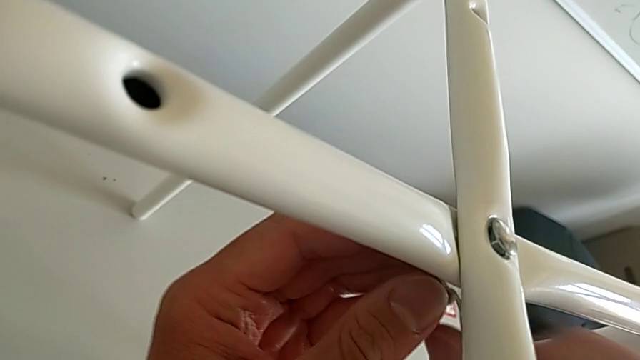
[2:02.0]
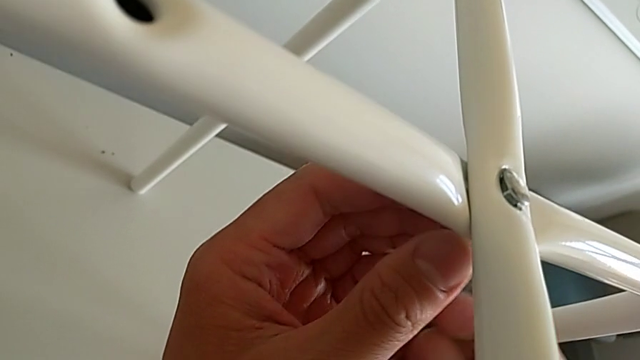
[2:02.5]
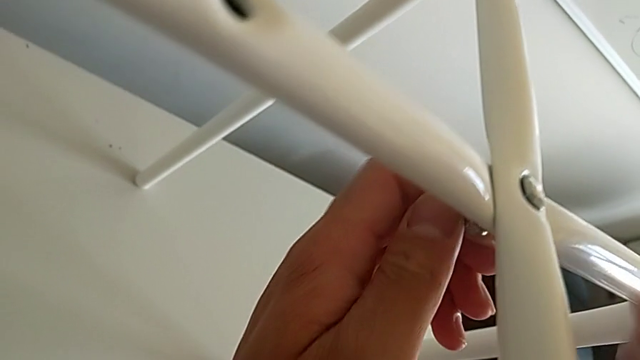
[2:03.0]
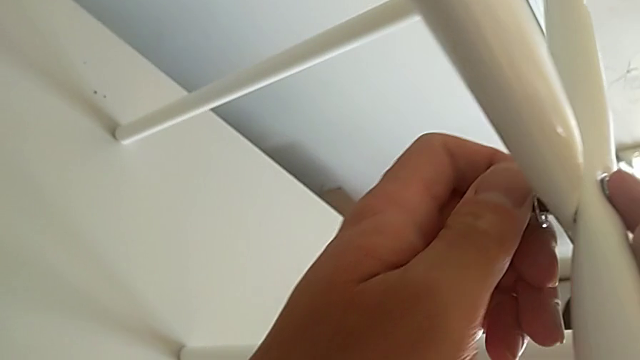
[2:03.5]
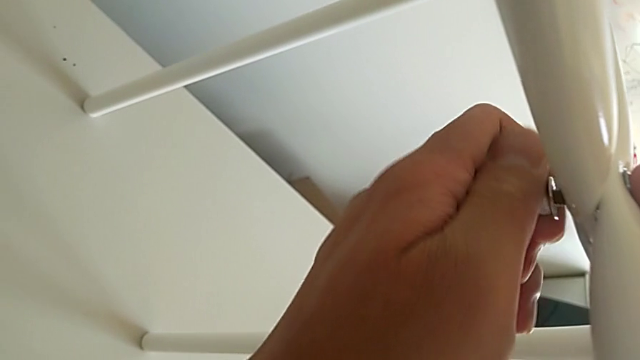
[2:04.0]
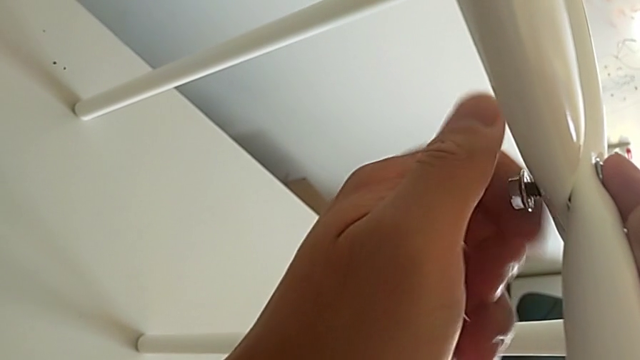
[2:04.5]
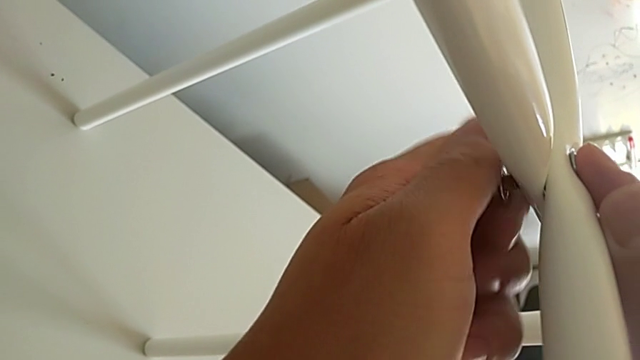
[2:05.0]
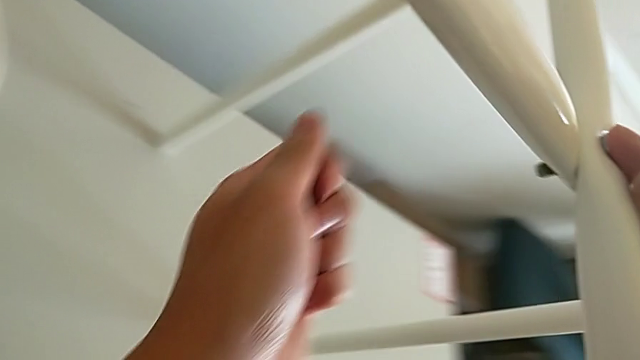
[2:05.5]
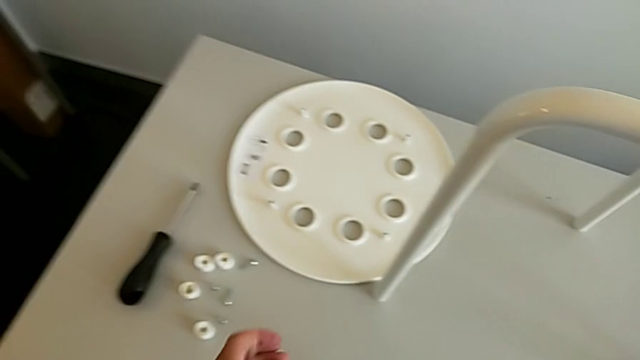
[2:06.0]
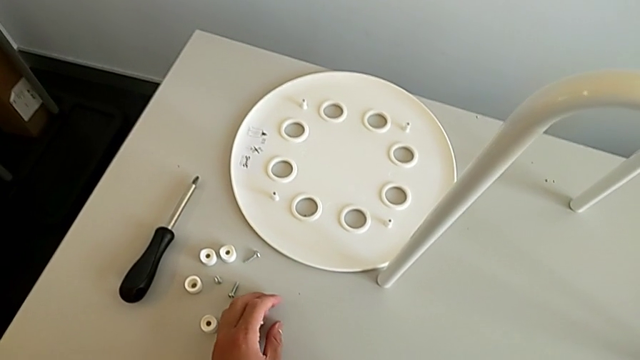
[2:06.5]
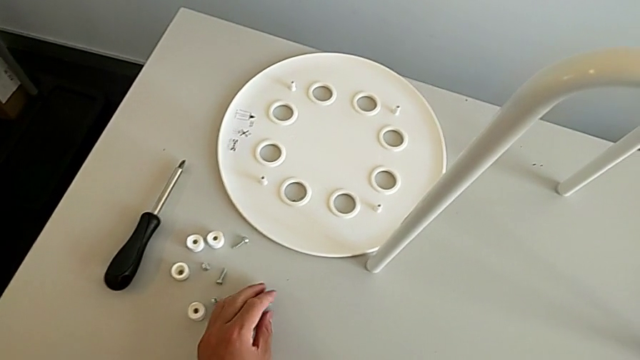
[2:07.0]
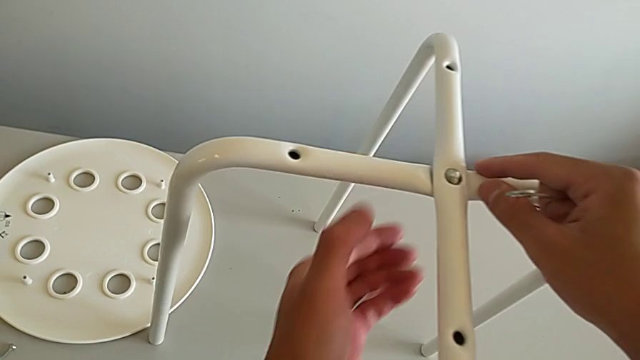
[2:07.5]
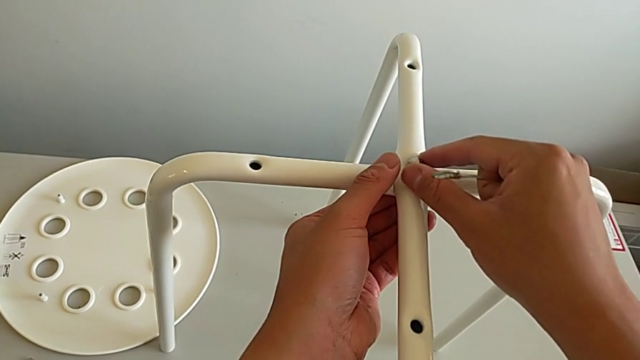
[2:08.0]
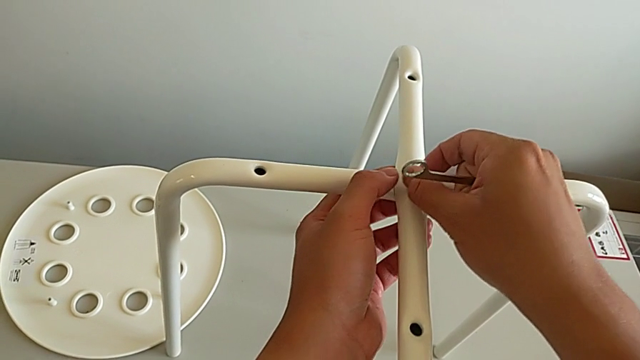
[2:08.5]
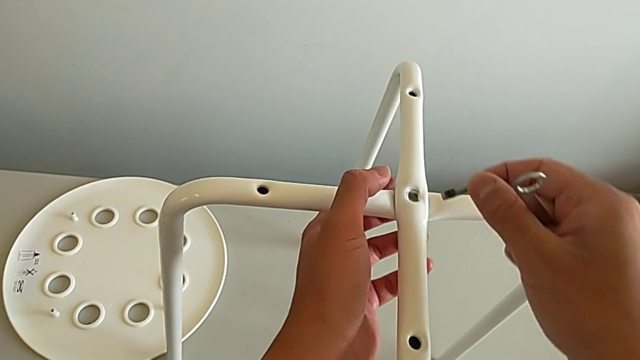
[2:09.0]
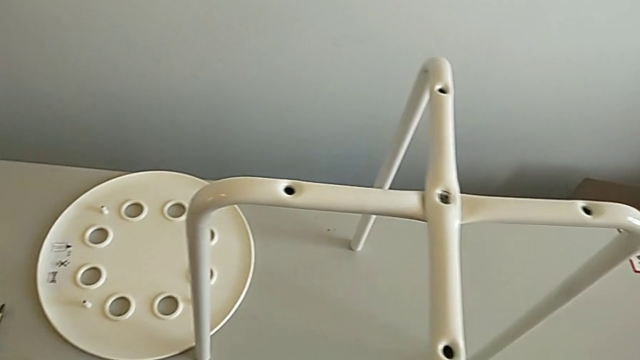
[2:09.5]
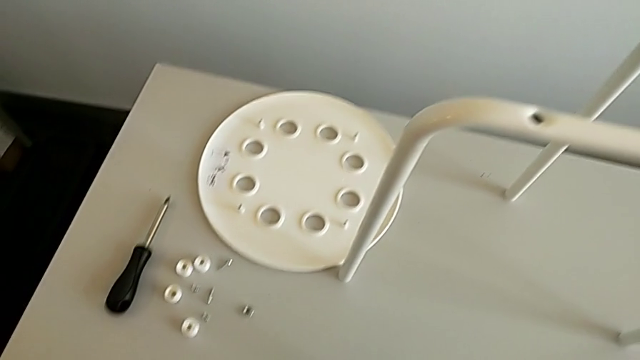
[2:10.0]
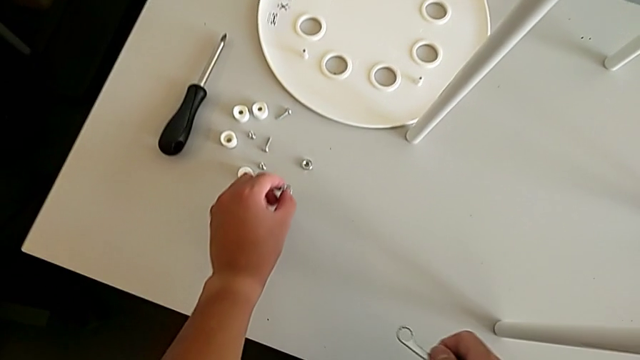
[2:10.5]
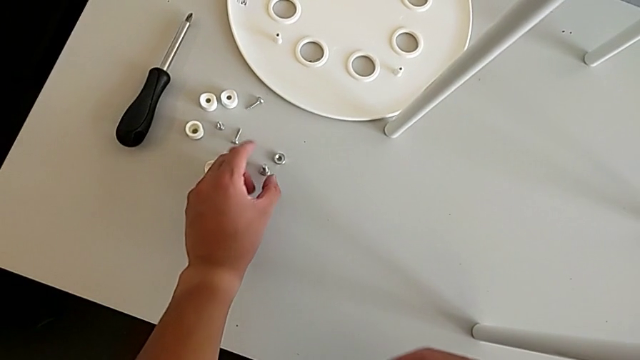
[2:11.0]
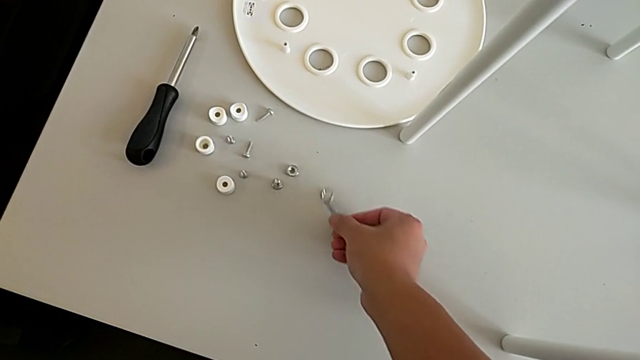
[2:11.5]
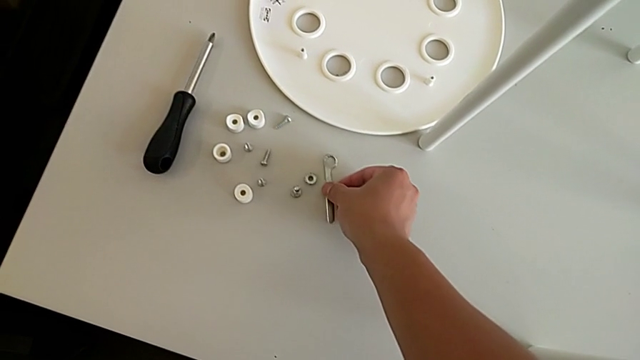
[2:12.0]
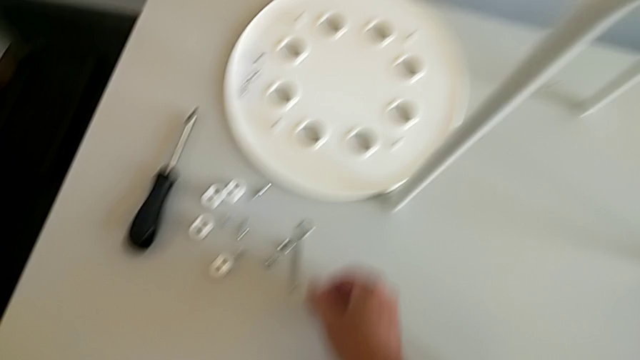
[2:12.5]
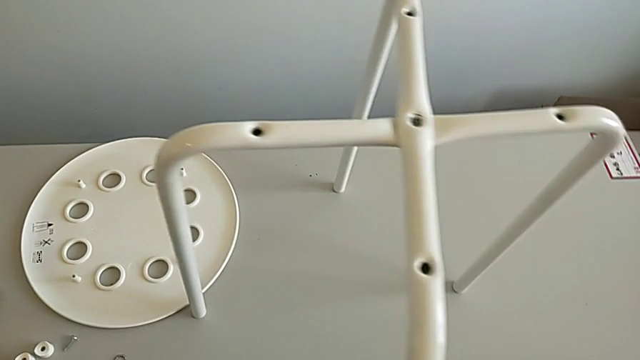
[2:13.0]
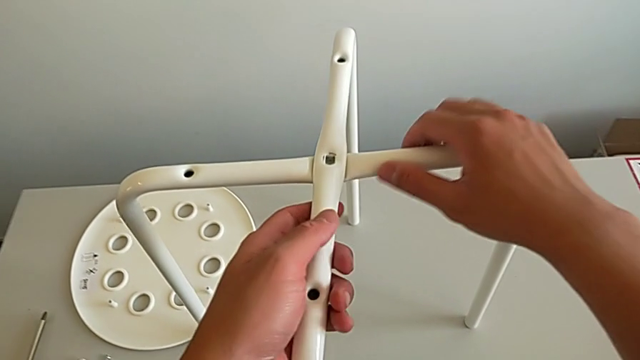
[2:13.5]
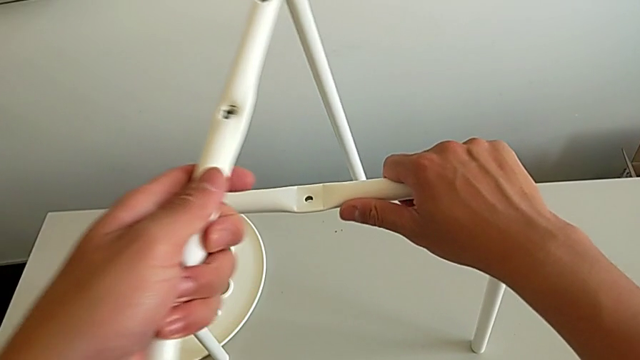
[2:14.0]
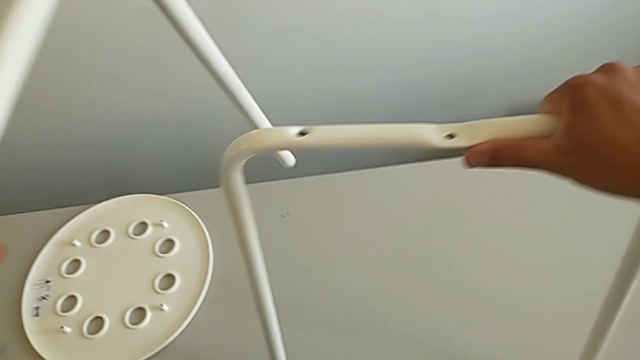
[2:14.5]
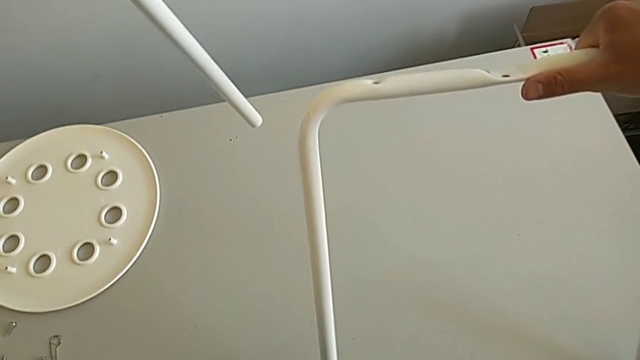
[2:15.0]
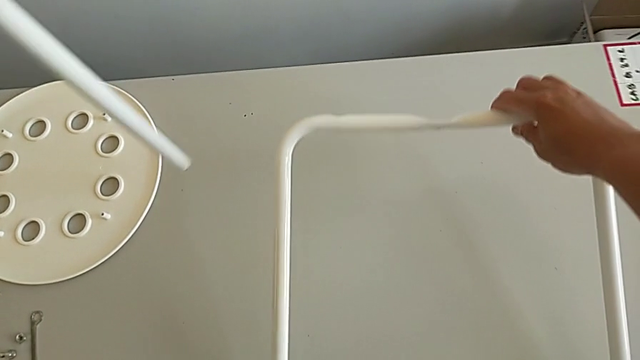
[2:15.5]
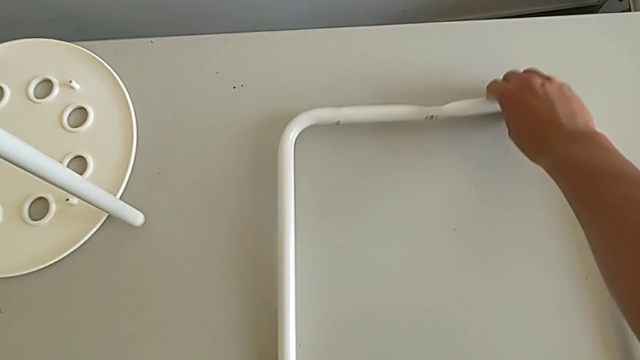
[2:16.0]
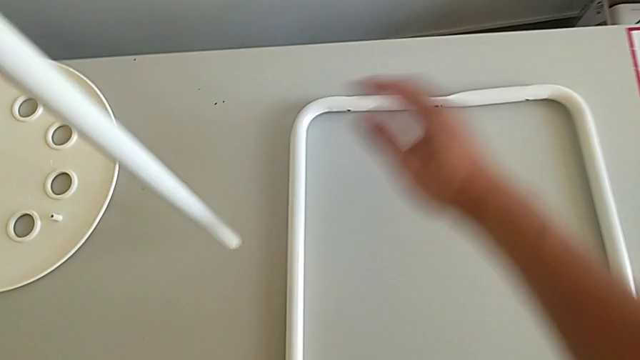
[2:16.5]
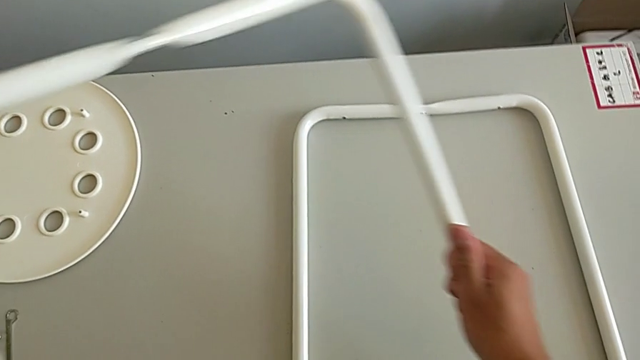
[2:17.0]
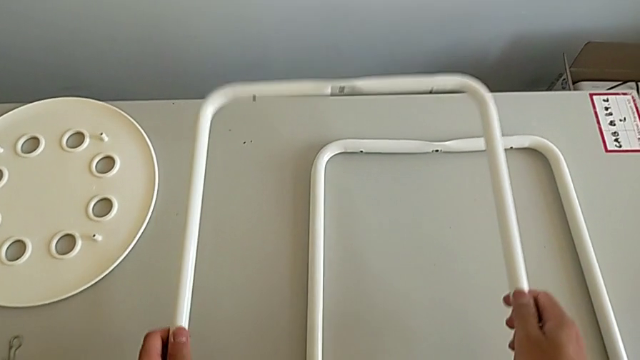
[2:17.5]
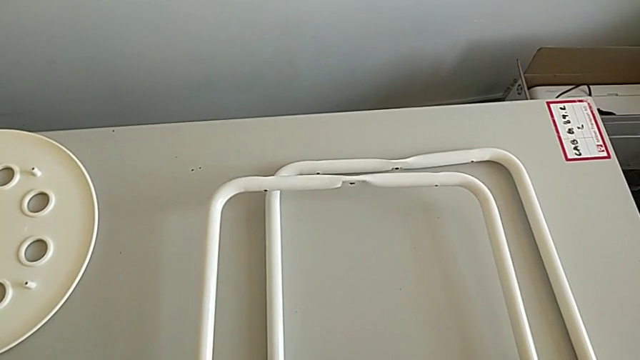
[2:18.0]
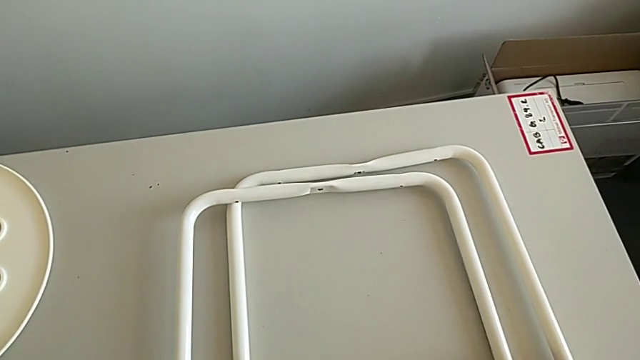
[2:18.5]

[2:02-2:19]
The camera wearer is unscrewing the middle hex nut with the wrench. They keep unscrewing the hexagonal wrench, place the hex nut, withdraw the bolt, place it, place the hexagonal wrench, grab the leg, place the first leg and place the second leg.
